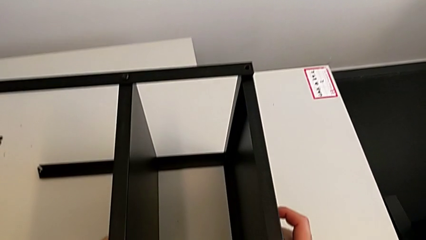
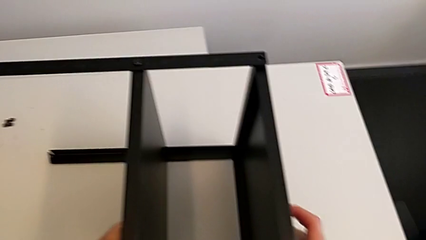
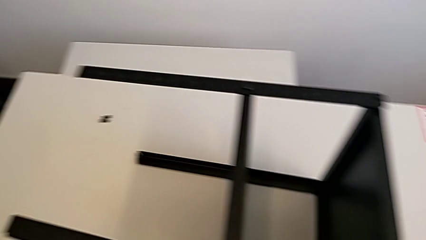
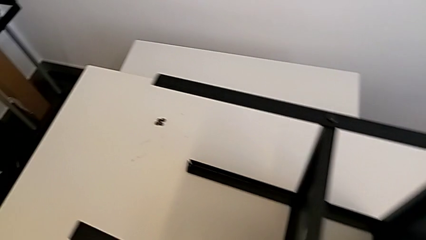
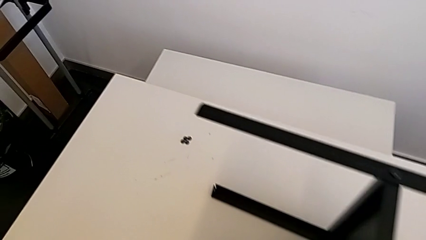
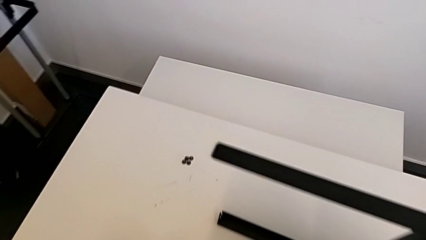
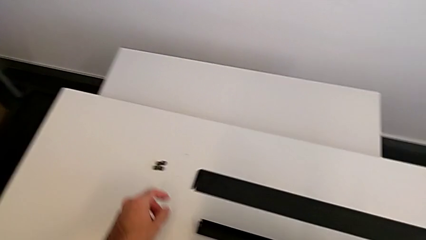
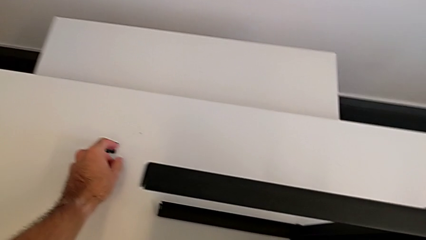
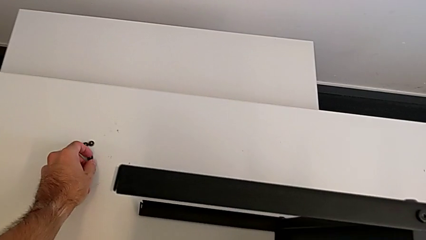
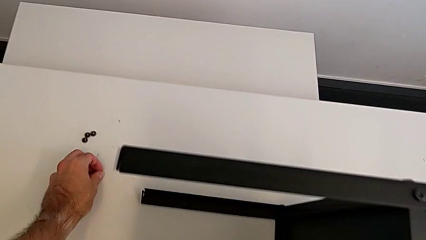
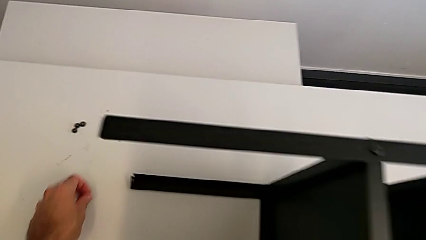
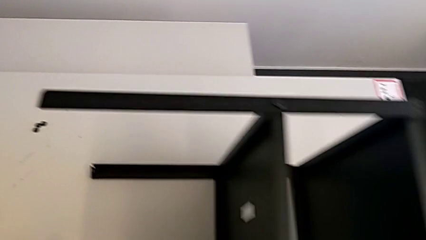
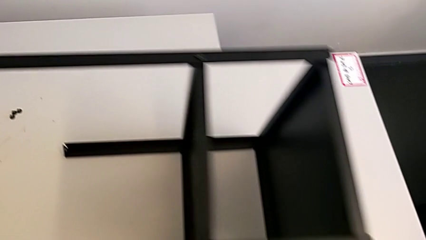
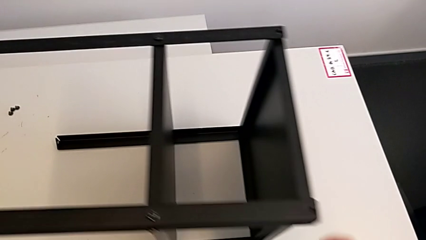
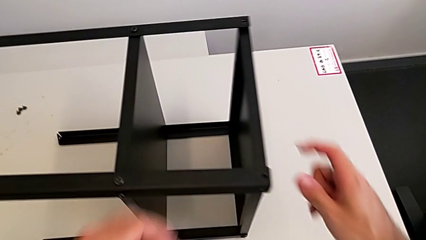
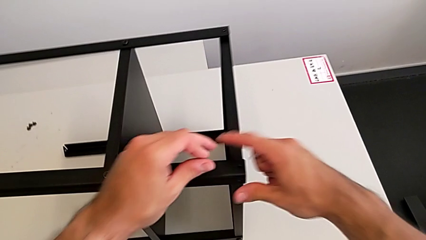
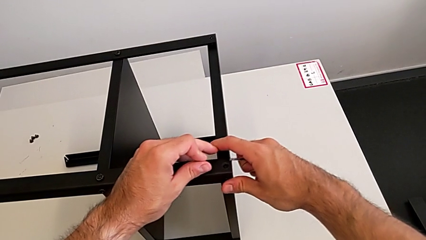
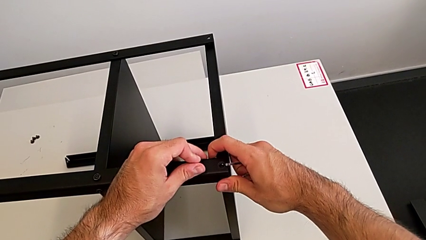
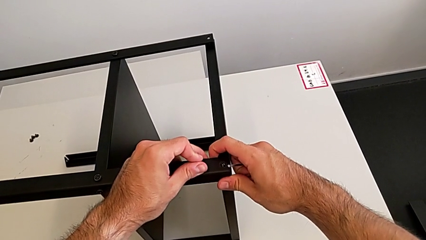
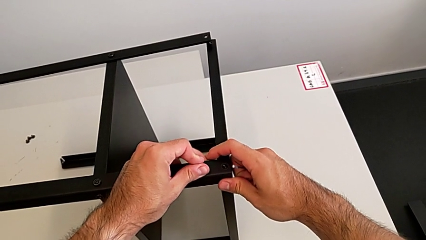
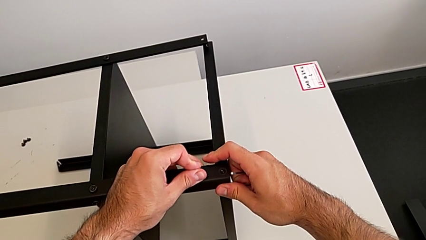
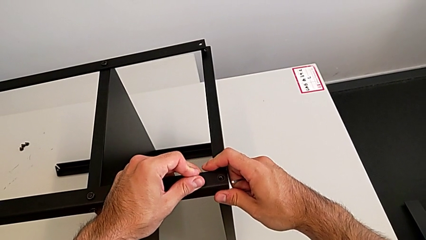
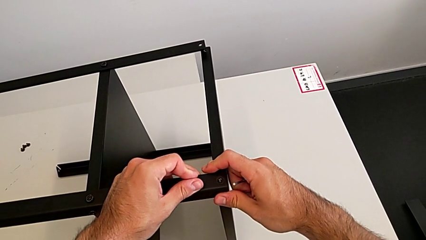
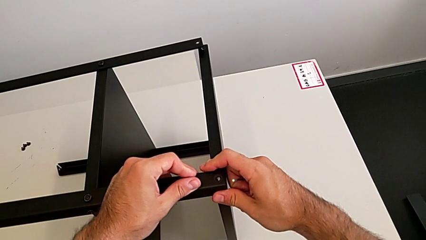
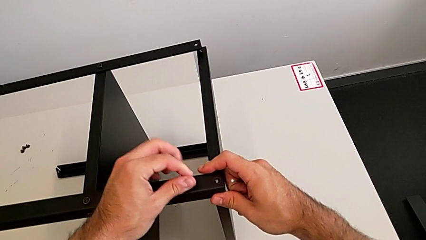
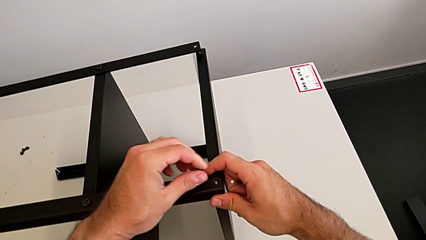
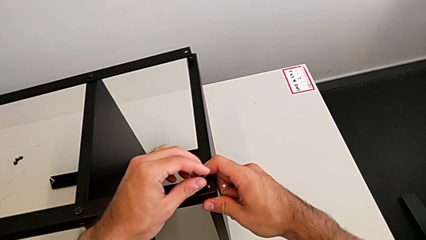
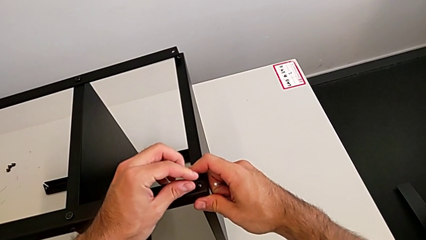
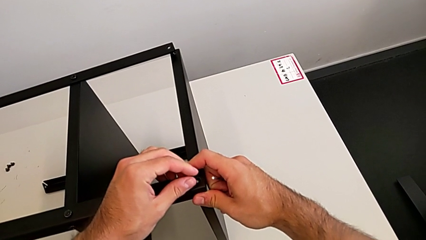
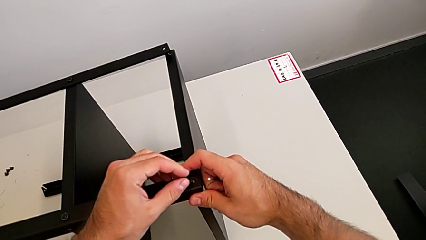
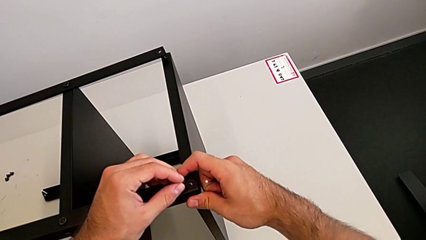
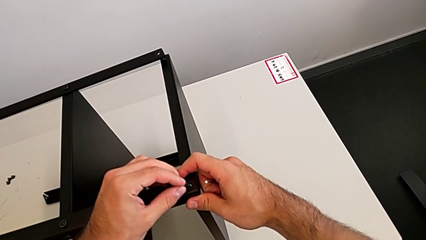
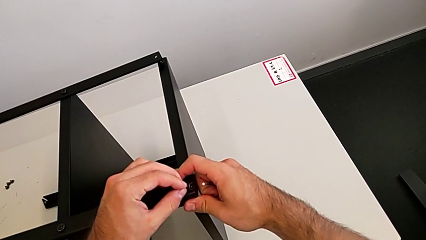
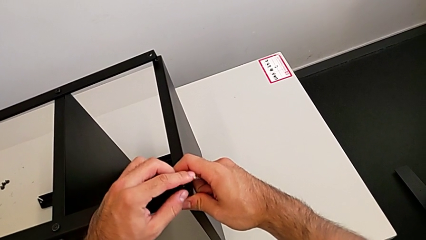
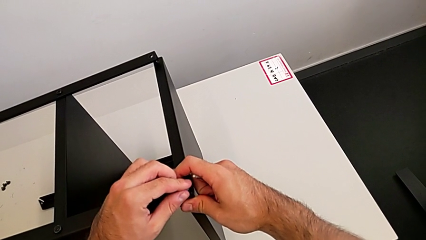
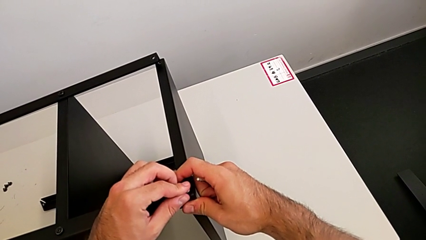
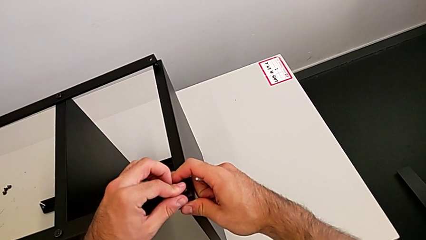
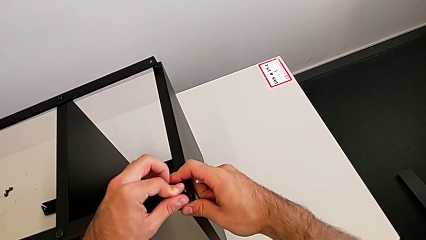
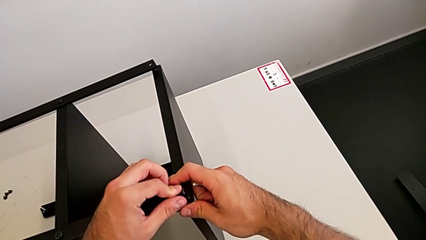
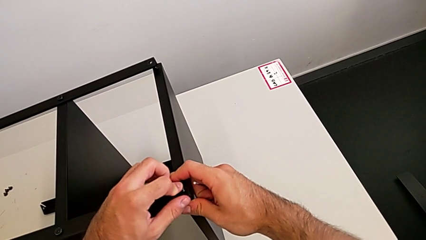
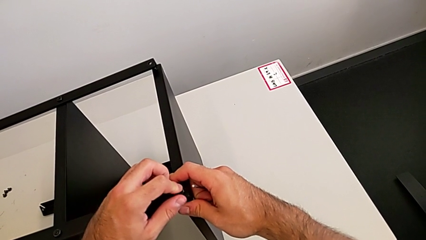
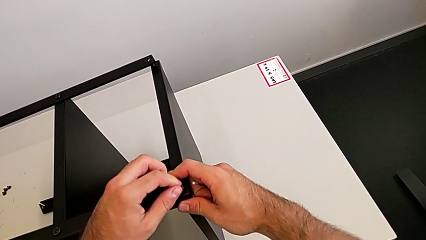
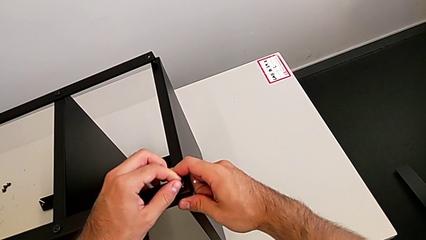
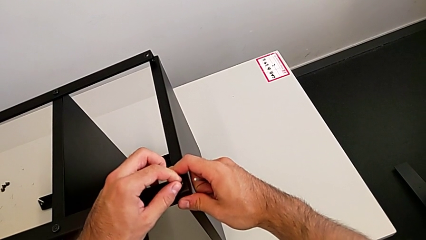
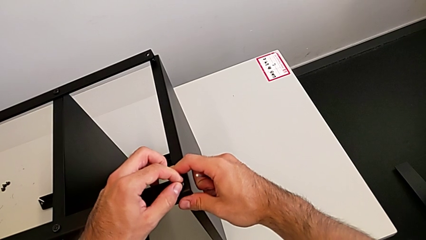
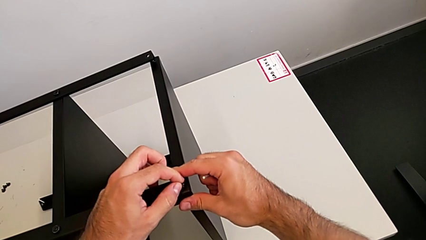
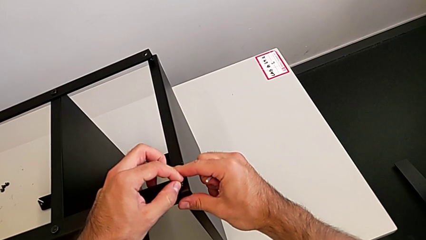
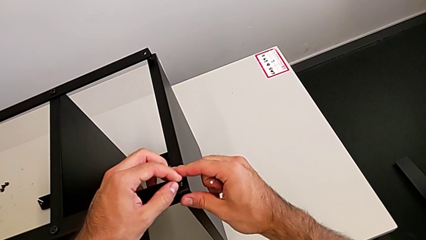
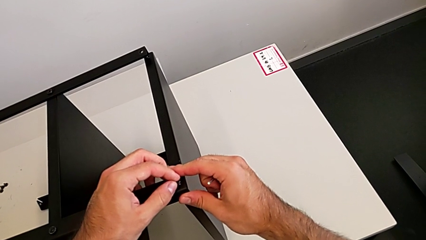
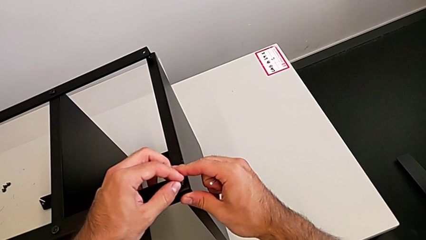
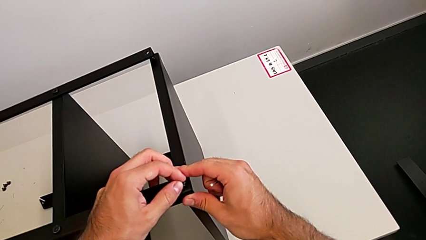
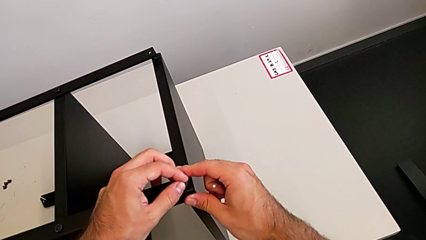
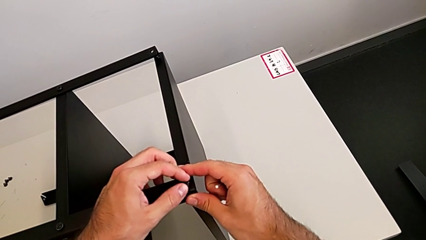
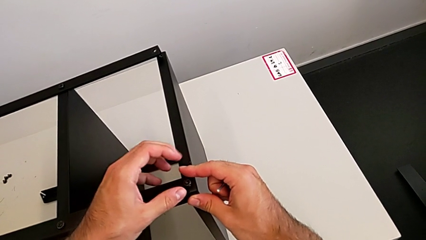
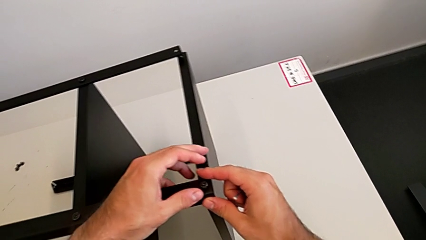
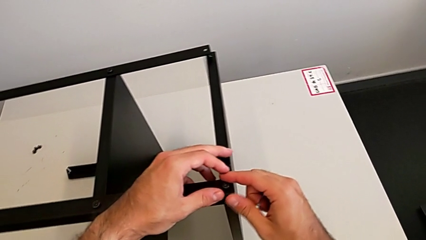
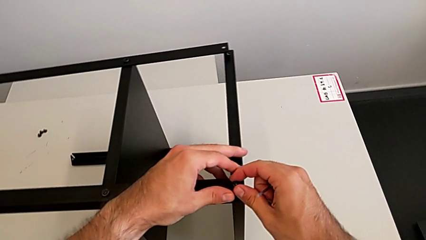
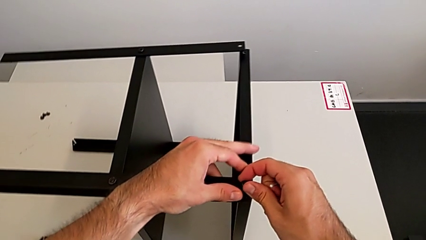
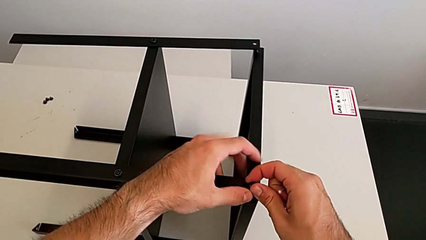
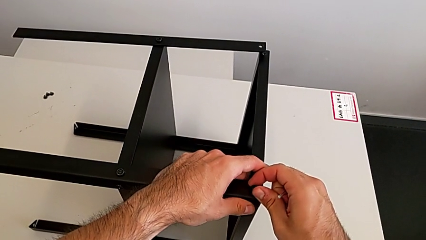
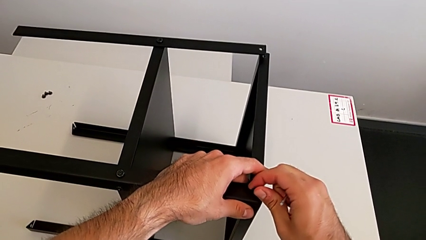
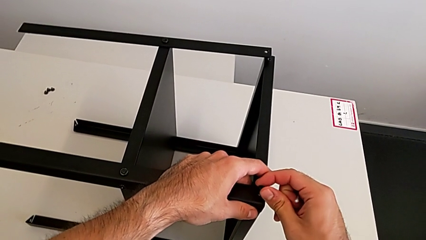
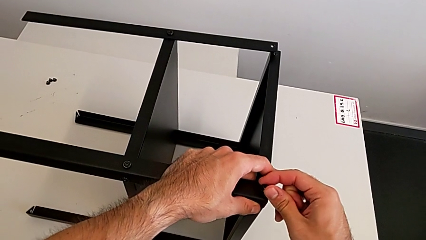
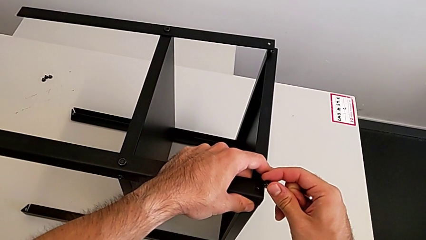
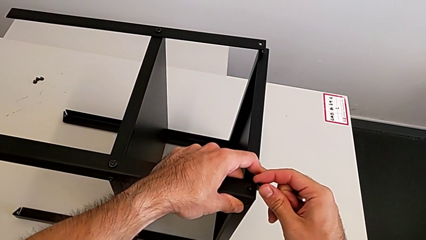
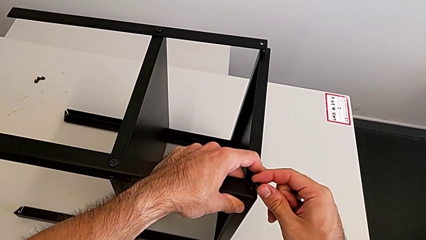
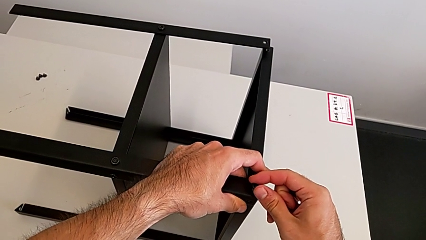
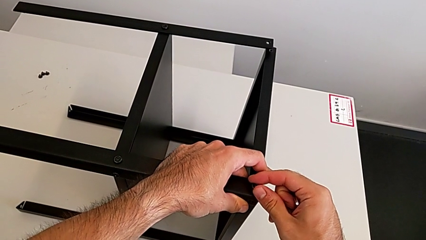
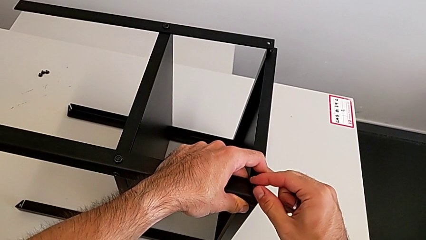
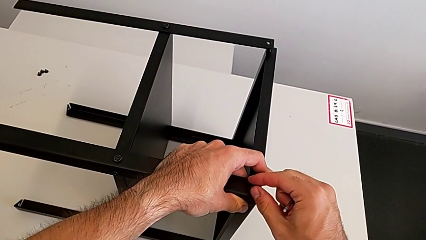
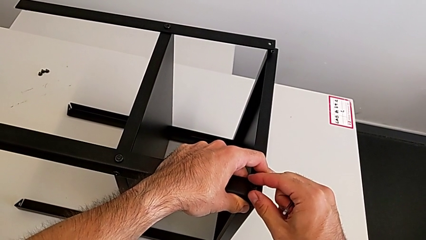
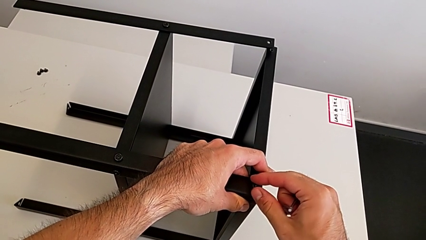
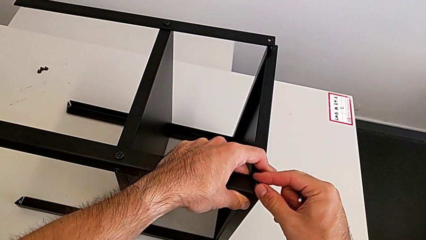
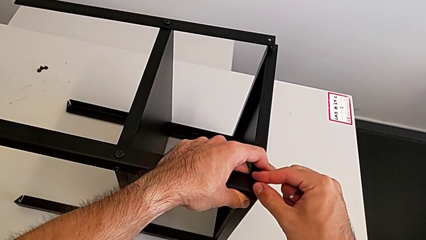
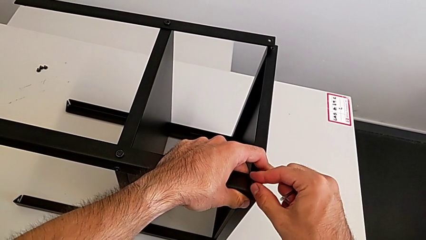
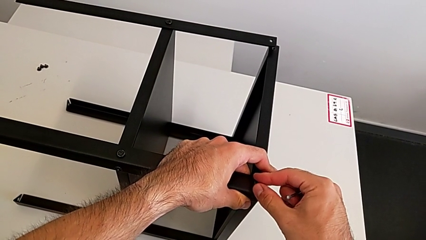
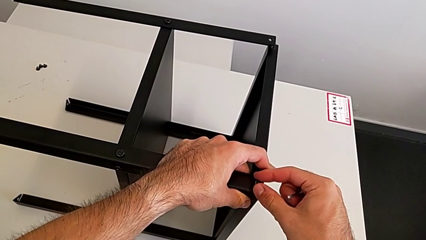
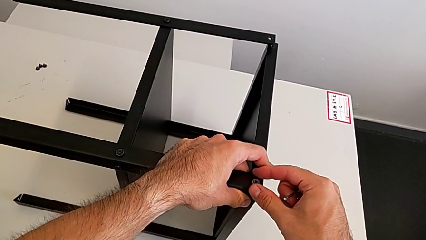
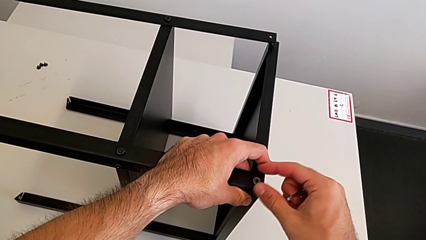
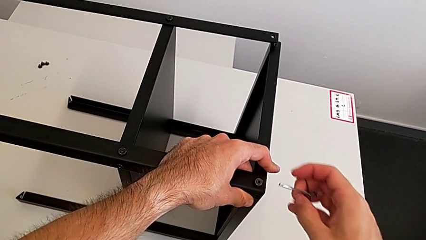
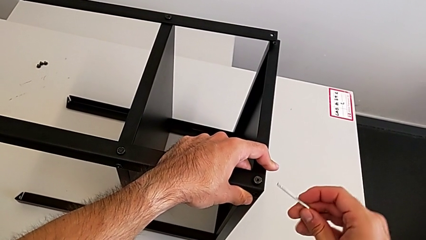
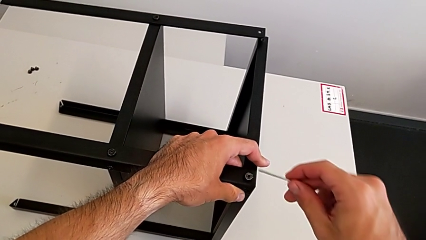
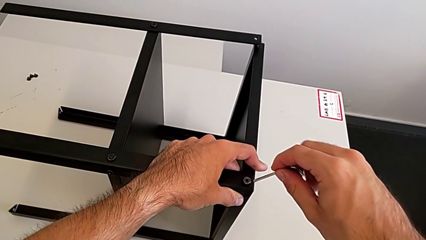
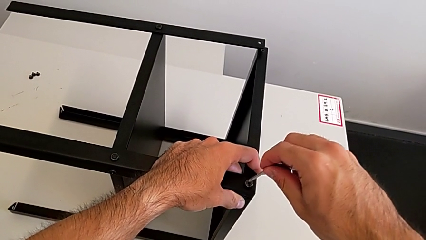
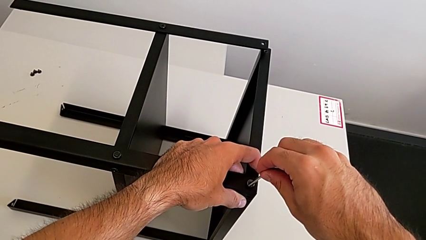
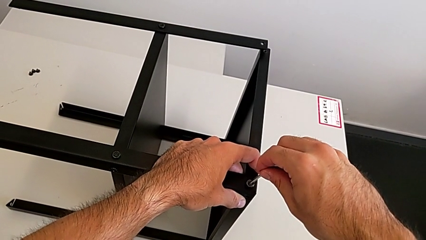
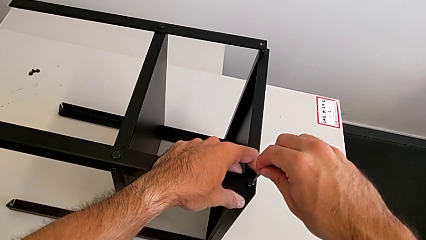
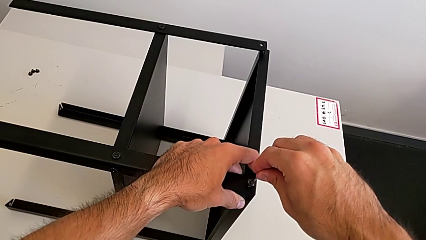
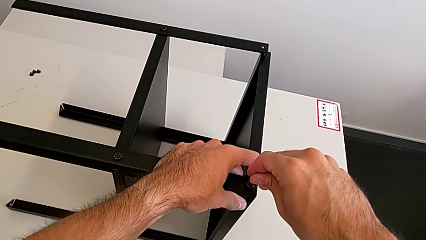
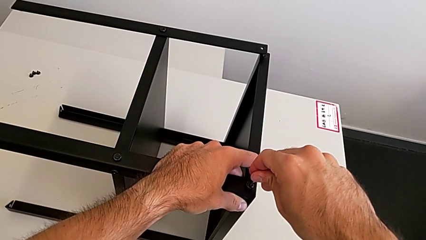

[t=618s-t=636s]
The camera wearer is screwing the first leg to the top shelf of the table. They grab the hex socket head, insert it and insert the Allen wrench.
